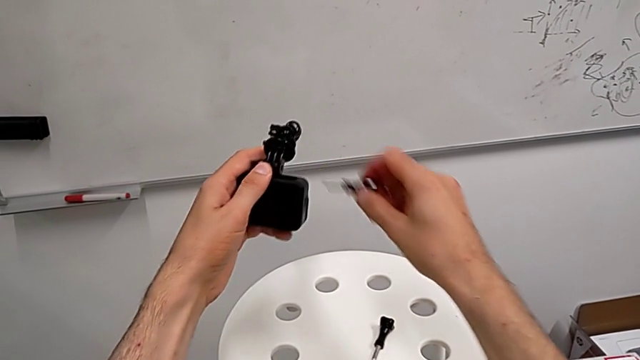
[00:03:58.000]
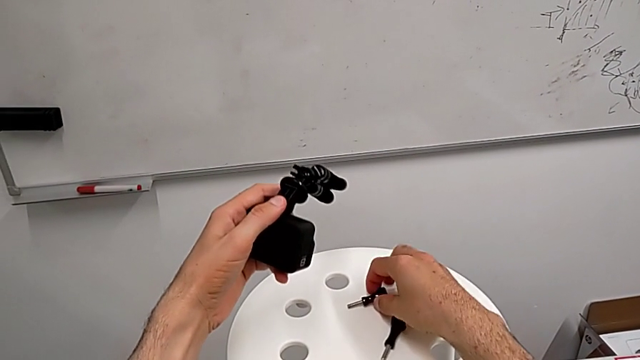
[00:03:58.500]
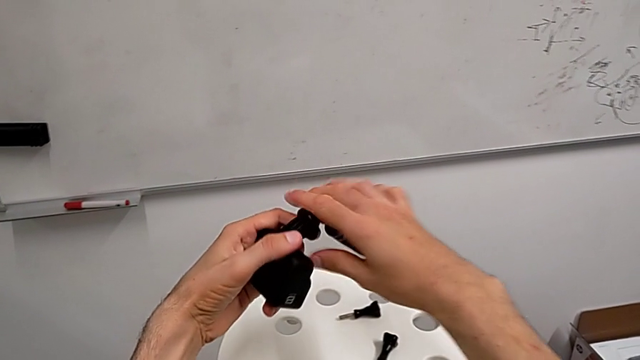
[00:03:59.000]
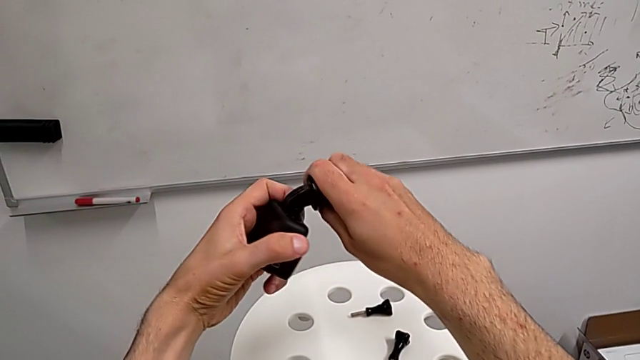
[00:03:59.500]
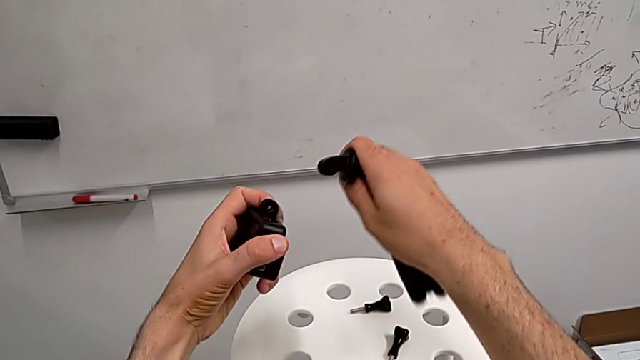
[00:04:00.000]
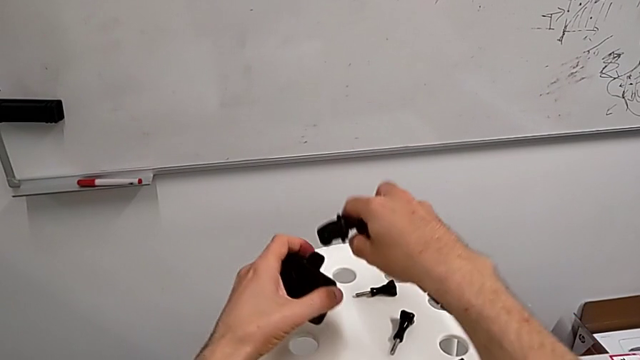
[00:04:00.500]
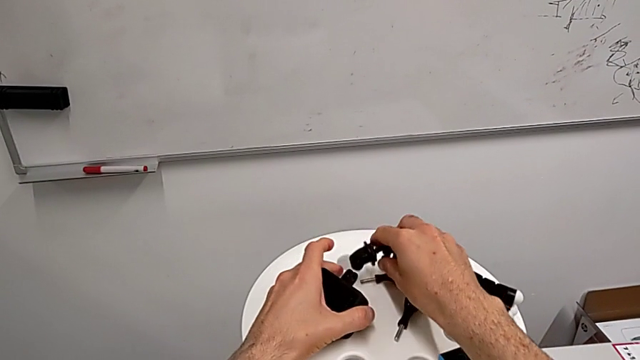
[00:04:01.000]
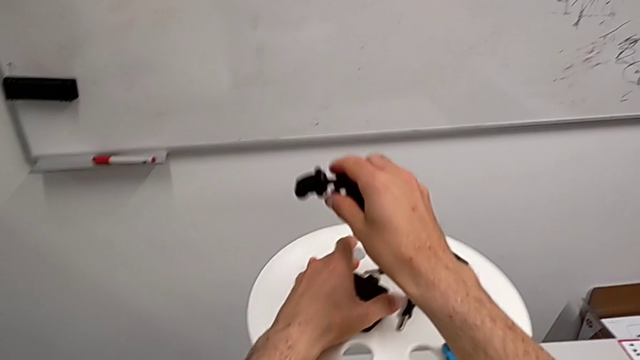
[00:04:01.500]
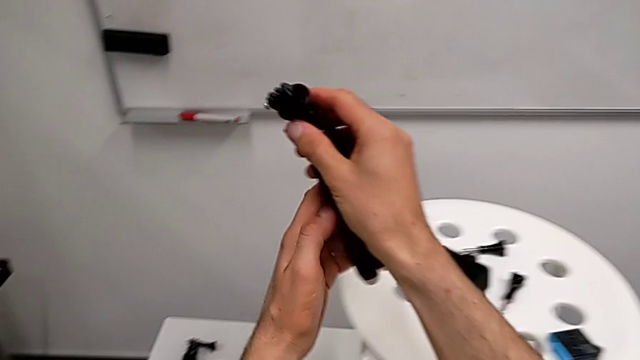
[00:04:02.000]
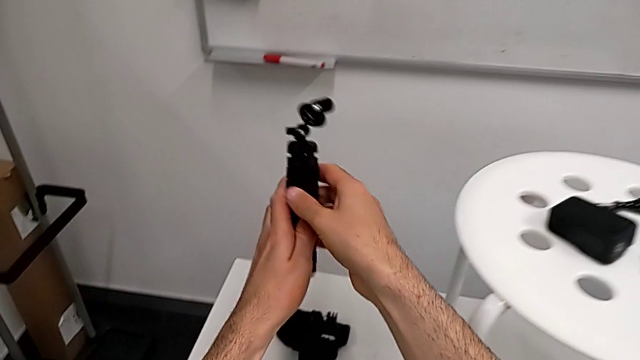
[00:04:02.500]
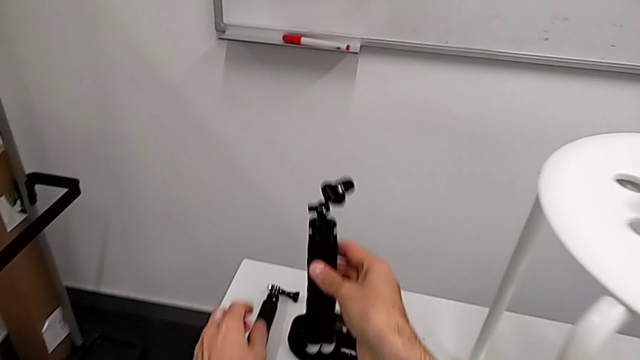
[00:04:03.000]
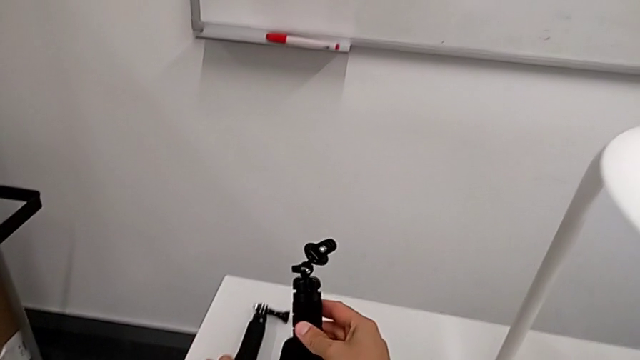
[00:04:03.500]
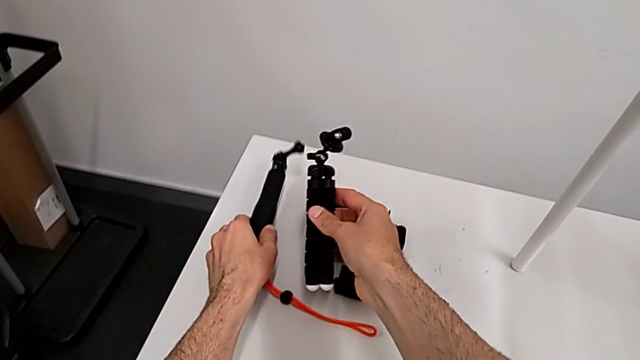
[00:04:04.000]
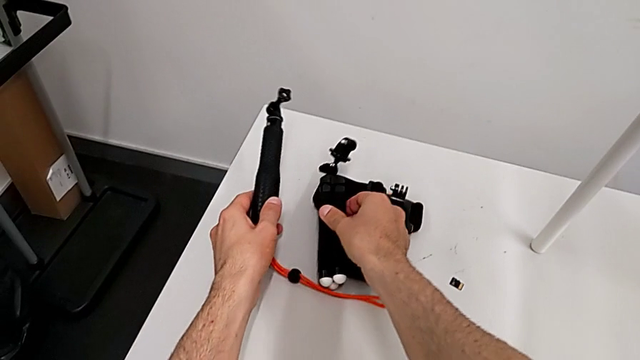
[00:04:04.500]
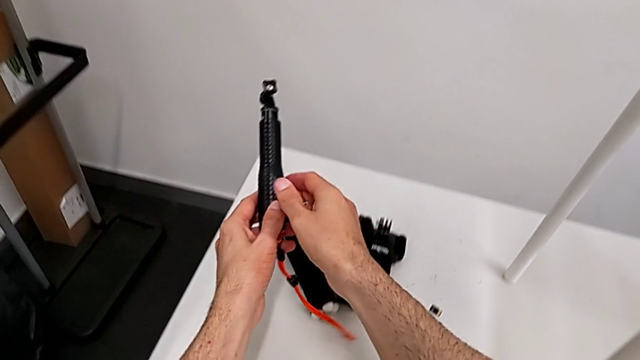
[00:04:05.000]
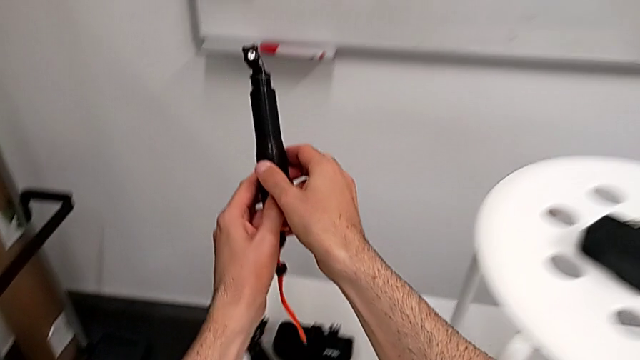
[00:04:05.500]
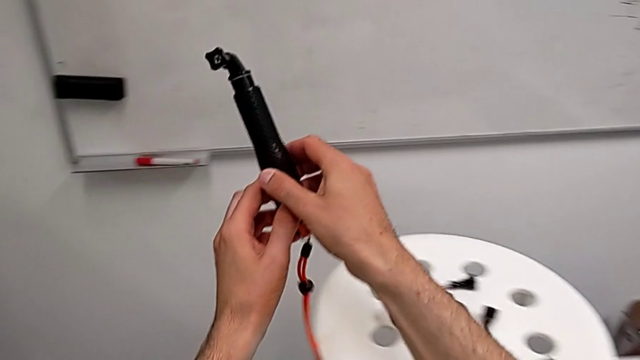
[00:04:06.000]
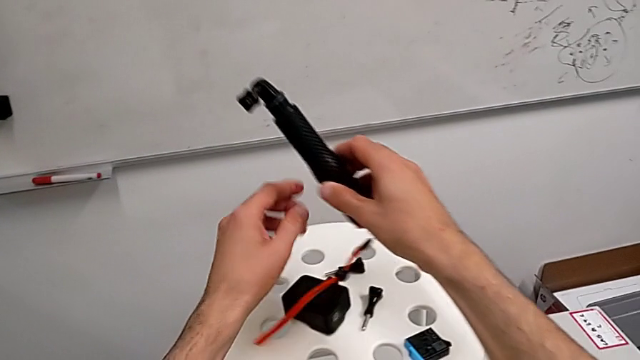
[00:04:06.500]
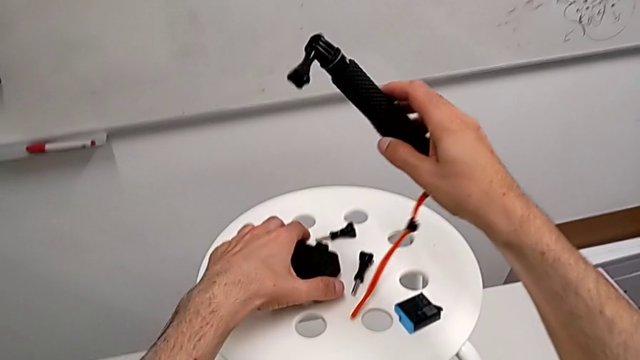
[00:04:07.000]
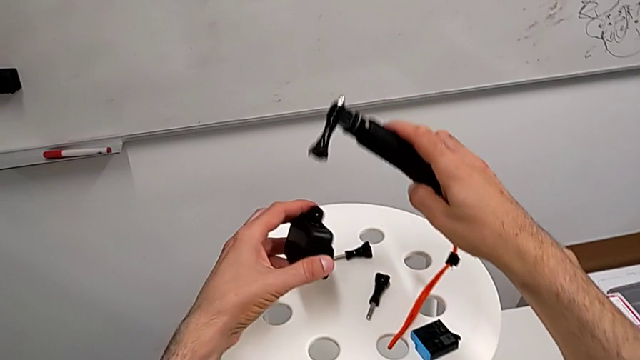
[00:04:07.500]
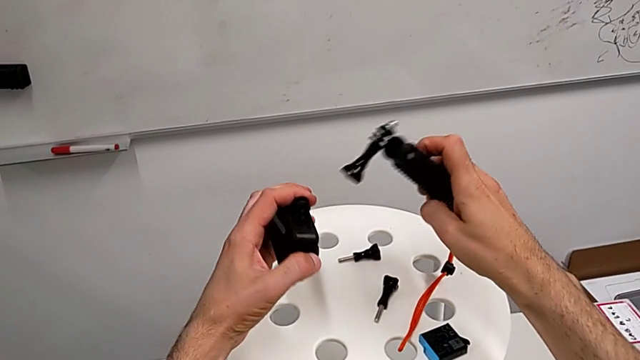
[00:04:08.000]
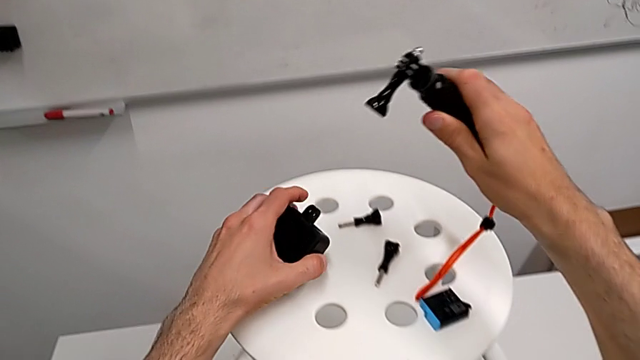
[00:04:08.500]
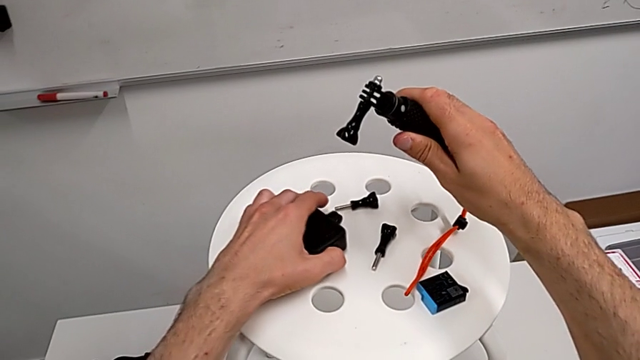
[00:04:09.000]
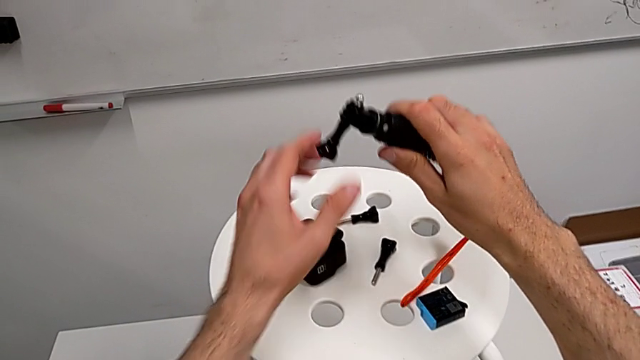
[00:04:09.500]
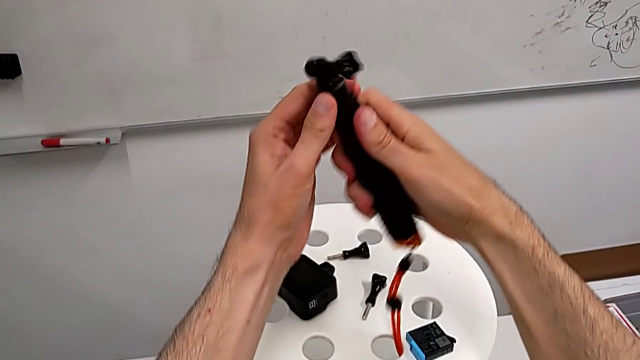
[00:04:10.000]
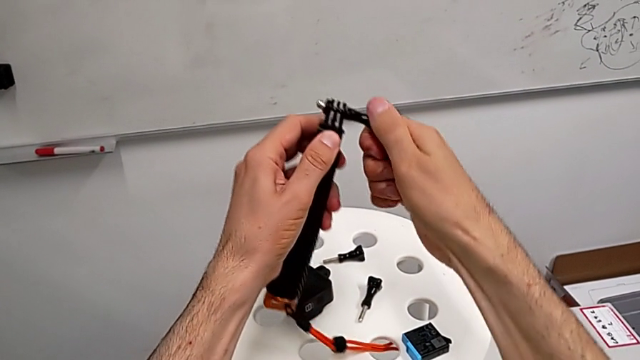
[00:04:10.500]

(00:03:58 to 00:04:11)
The camera wearer is exchanging the tripod for the handheld grip. They withdraw the tripod, place the GoPro, place the tripod, grab the handheld grip and hold it.

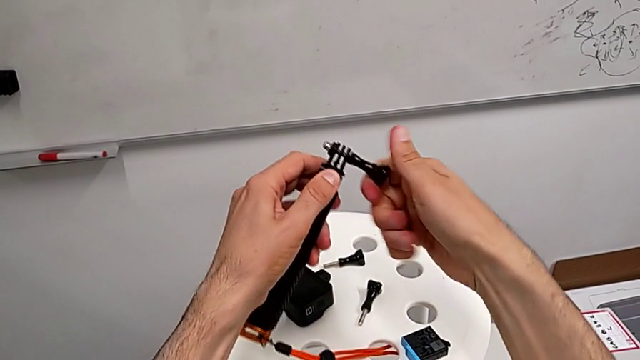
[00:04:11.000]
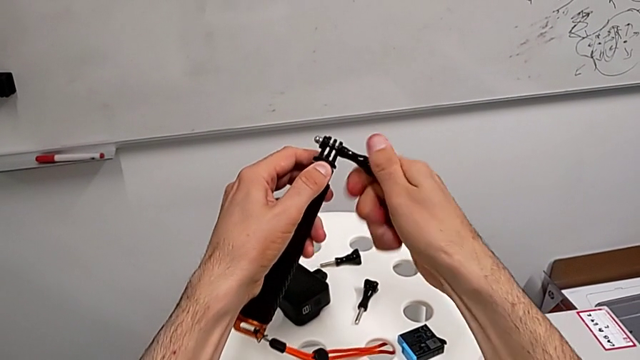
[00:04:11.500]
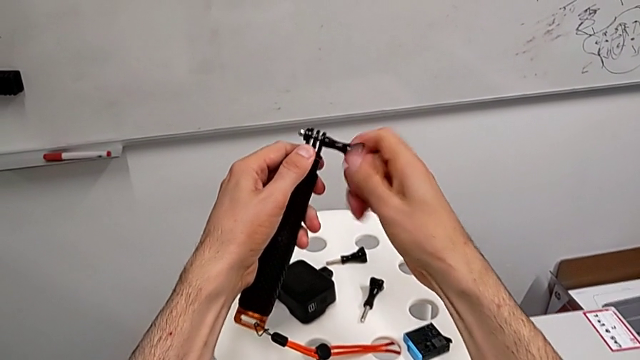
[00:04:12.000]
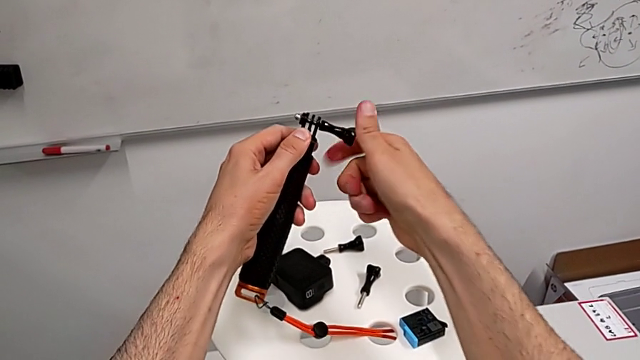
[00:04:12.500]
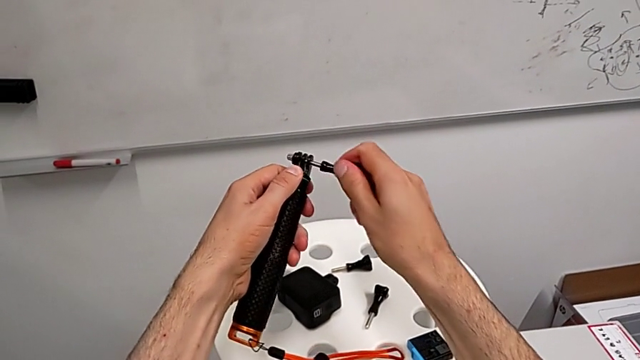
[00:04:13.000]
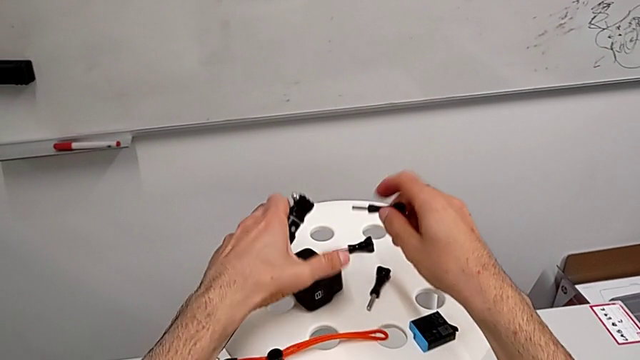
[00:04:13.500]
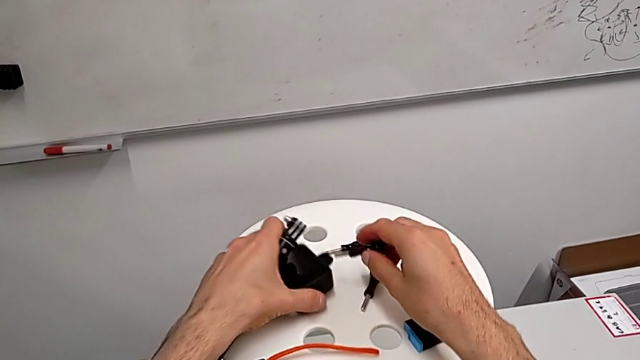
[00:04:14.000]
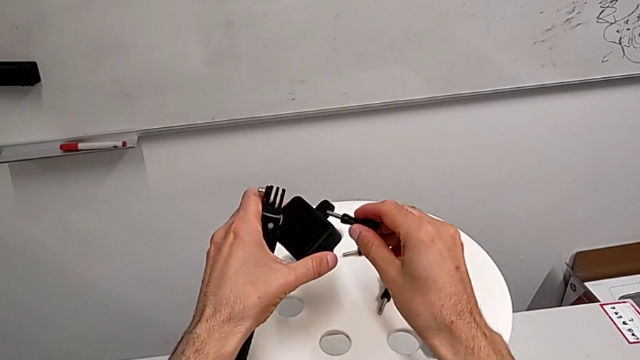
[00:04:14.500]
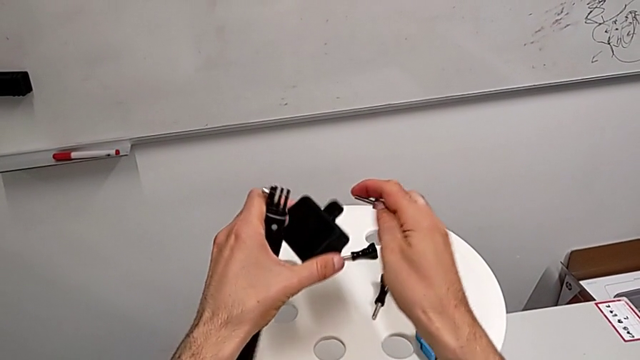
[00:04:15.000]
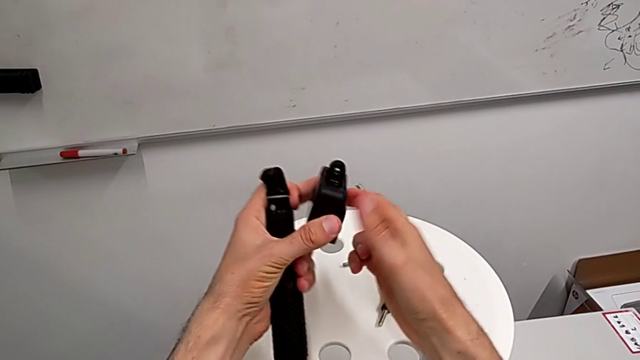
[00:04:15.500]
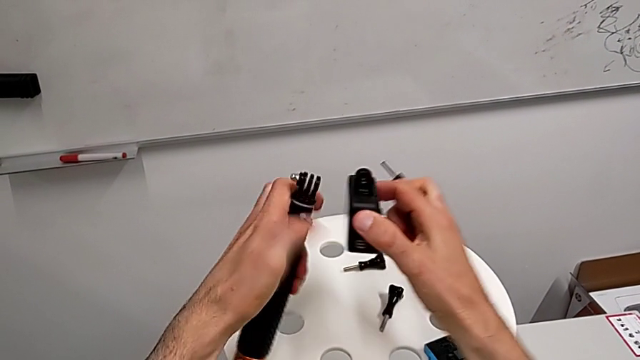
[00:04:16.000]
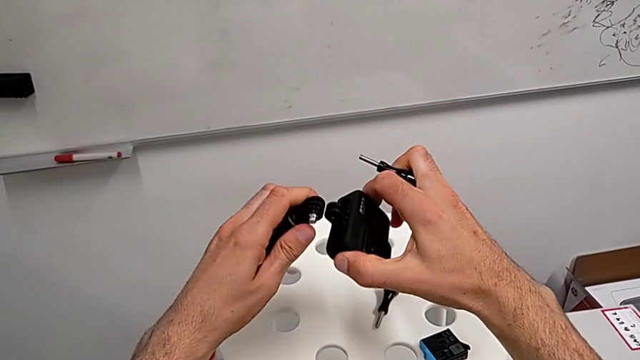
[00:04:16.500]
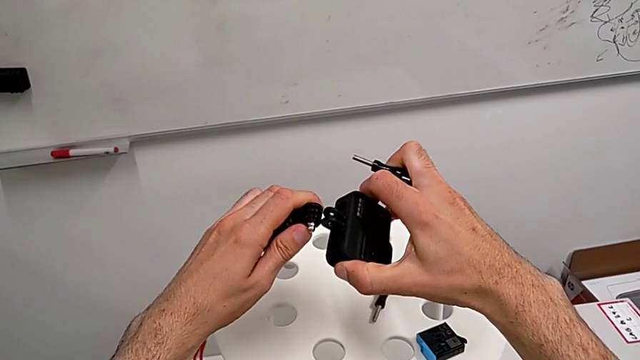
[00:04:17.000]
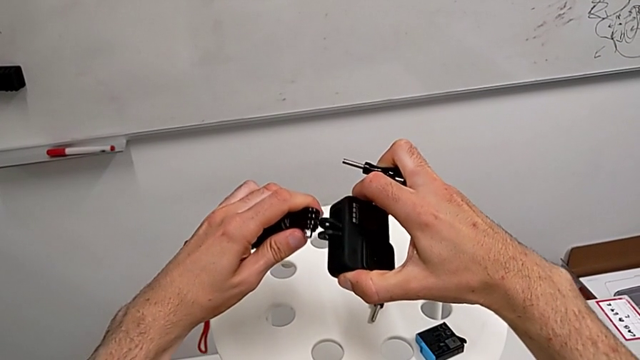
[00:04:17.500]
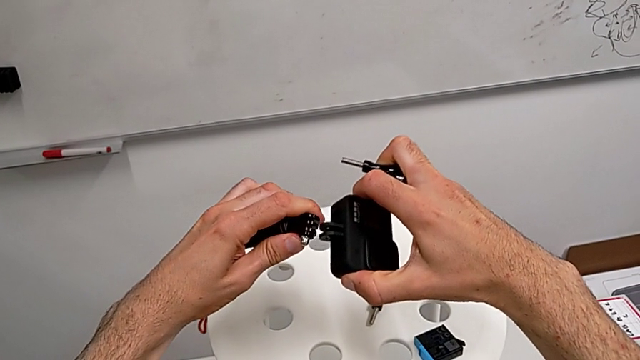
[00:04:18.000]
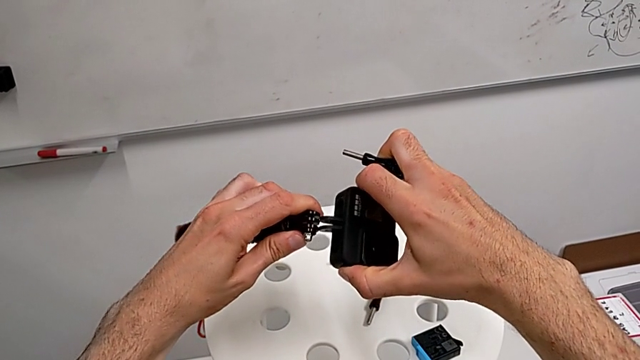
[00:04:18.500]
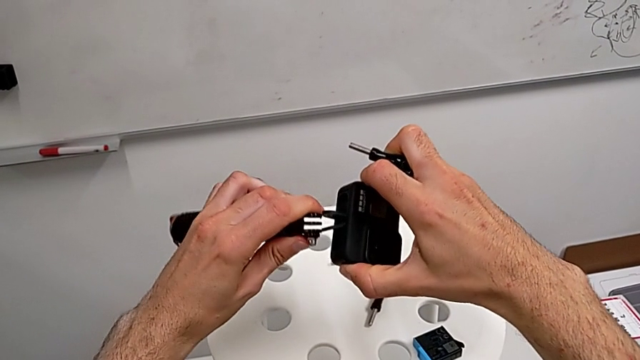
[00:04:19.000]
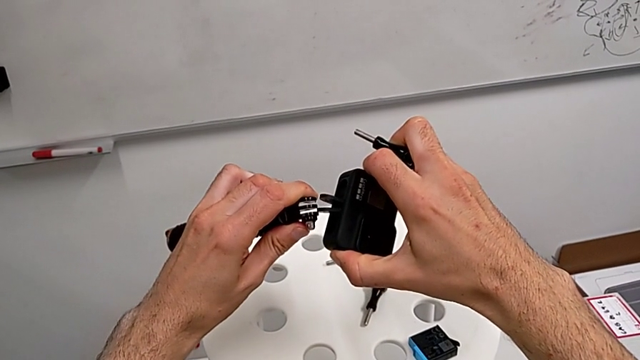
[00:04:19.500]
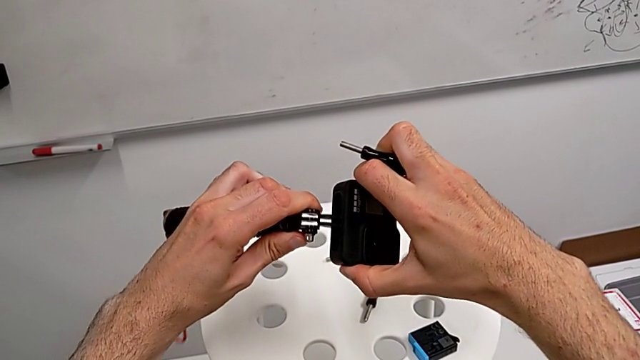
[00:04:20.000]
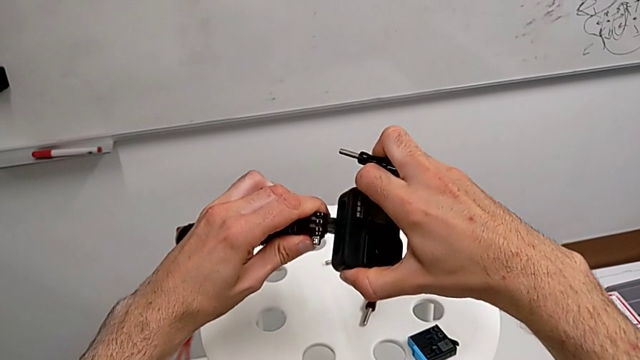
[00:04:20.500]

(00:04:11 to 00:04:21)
The camera wearer is exchanging the tripod for the handheld grip. They unscrew the screw, grab the GoPro and align the mounting peg.
